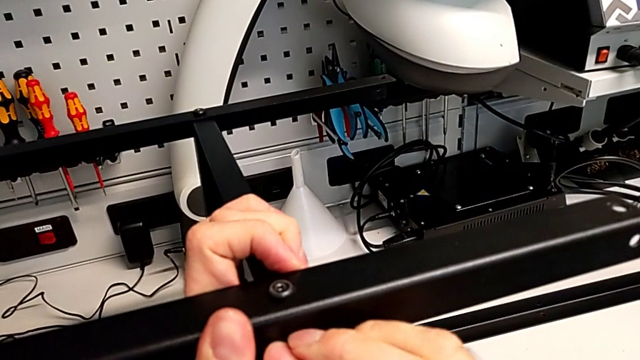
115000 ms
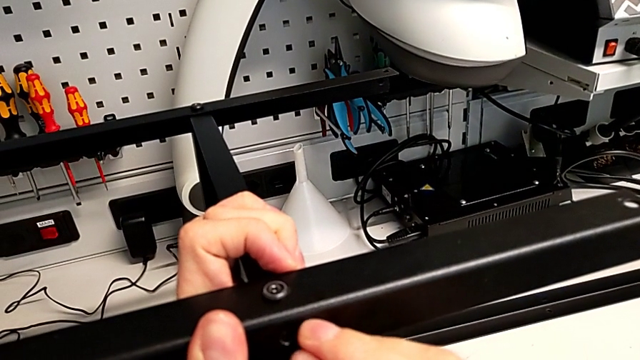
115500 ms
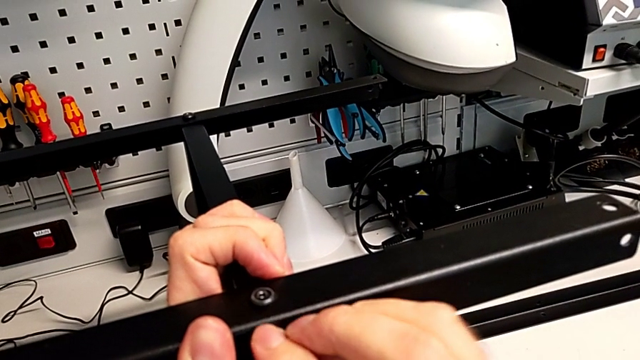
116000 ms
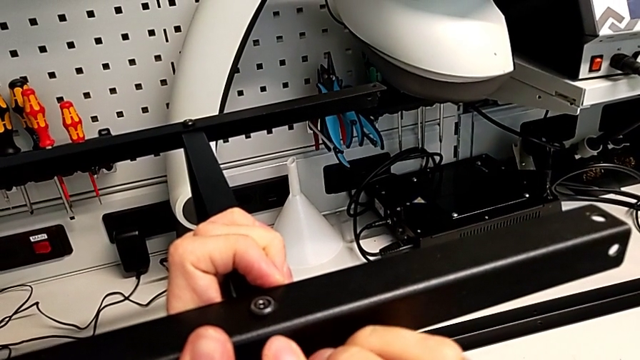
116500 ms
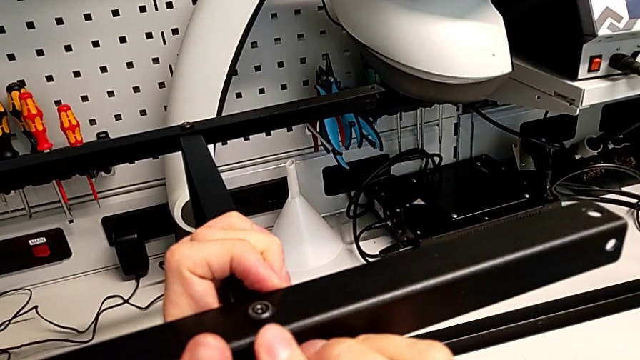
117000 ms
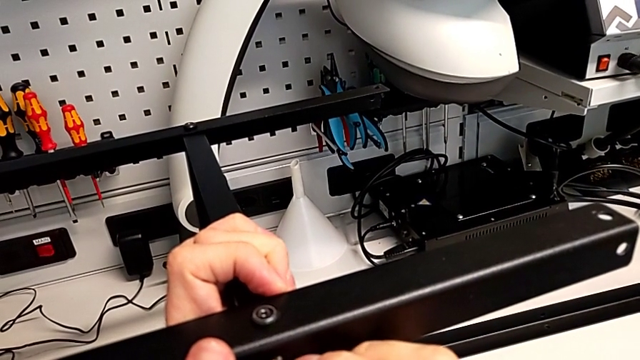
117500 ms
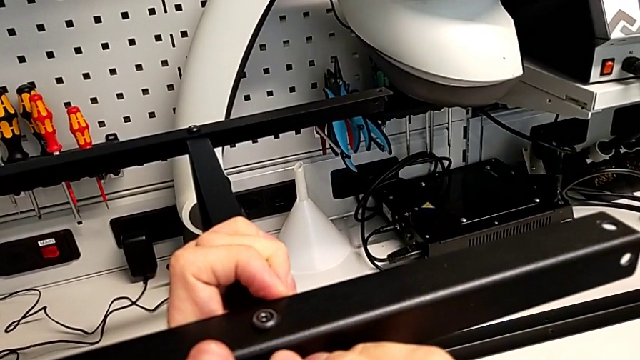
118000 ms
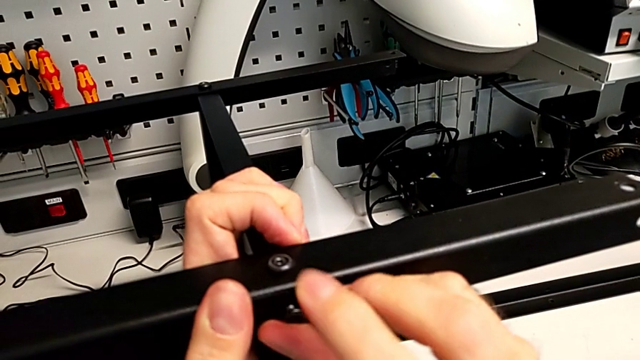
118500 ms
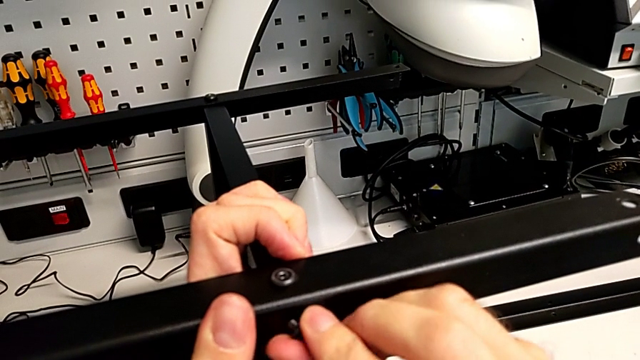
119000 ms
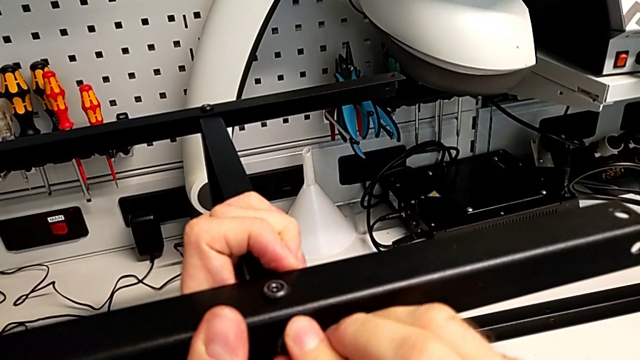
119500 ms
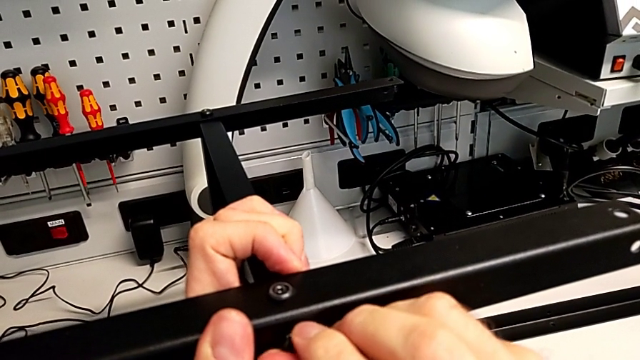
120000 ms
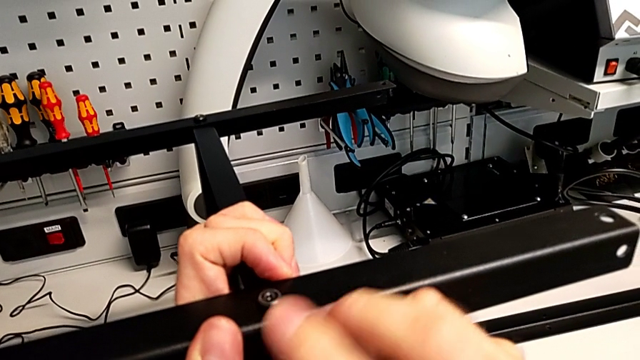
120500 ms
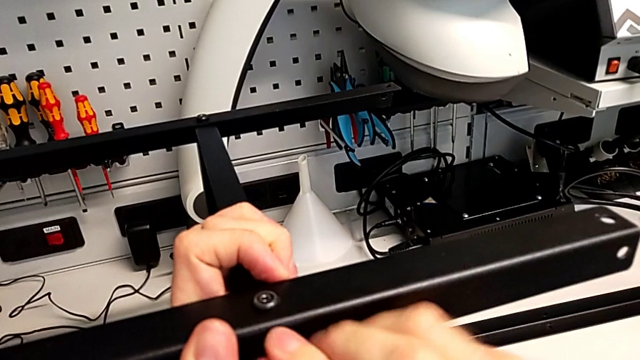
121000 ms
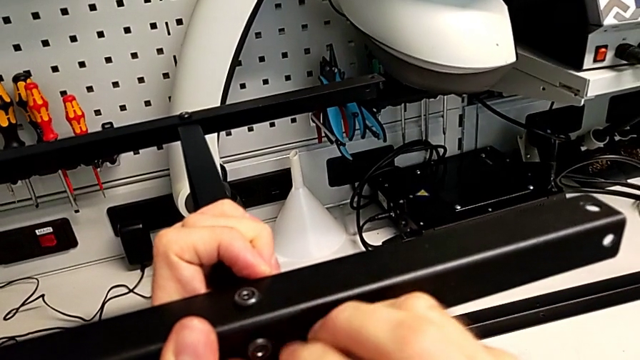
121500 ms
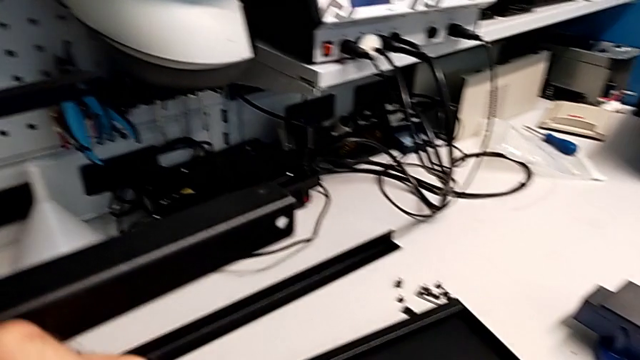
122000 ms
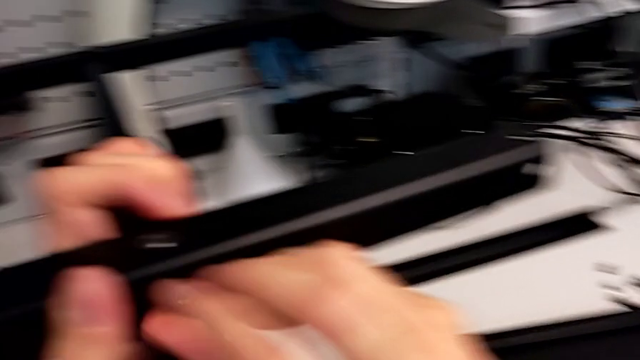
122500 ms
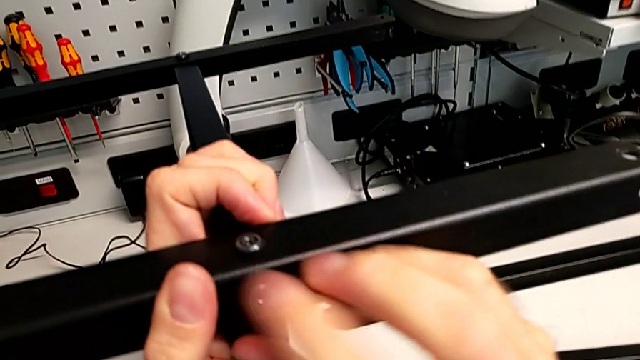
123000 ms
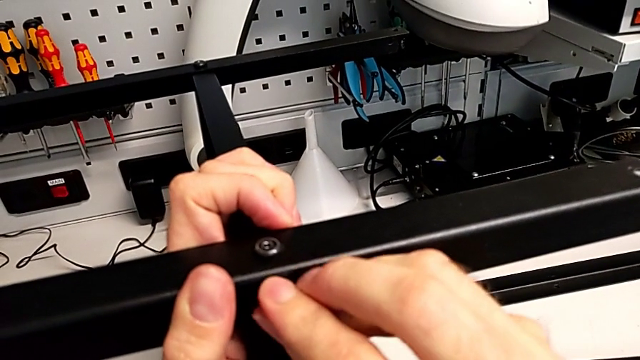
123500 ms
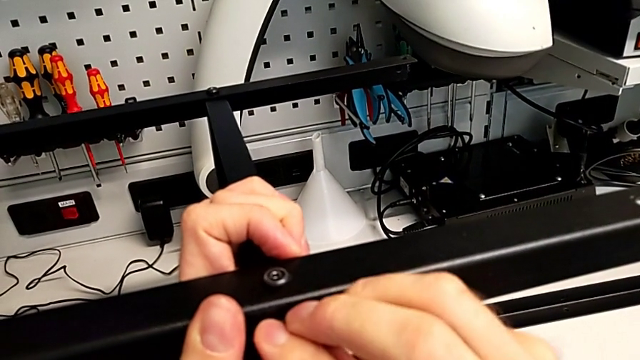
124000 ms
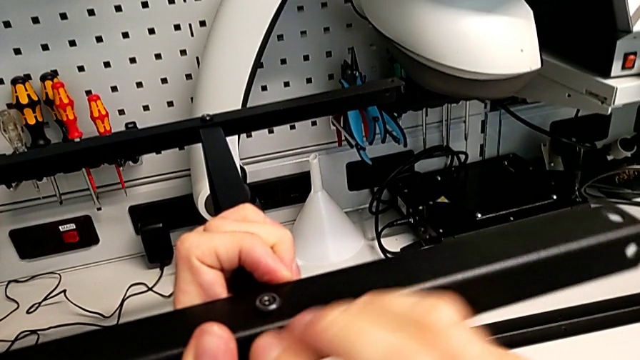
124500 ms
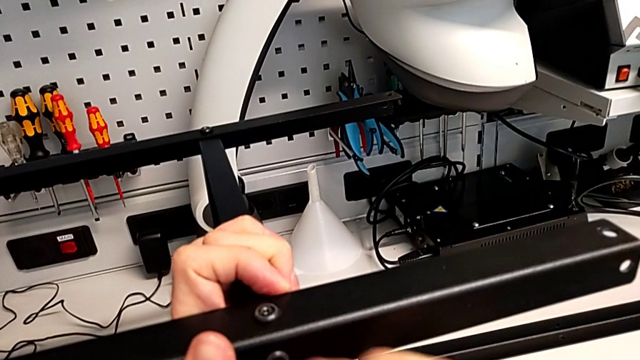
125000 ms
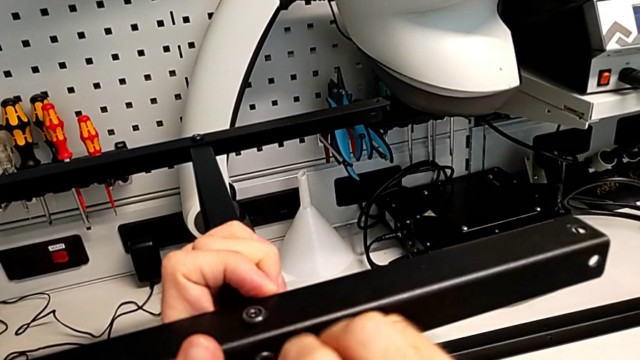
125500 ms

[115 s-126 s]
The camera wearer is screwing the second leg to the middle layer. They keep inserting the hex socket head and screw it.

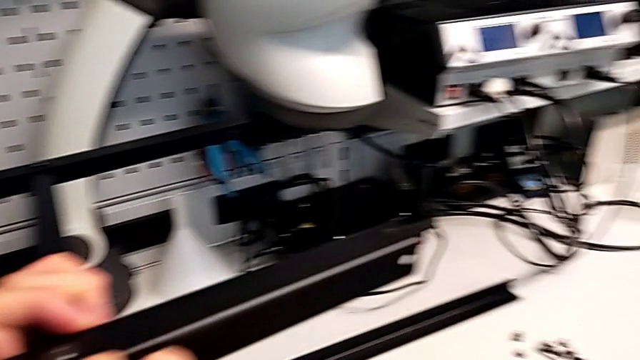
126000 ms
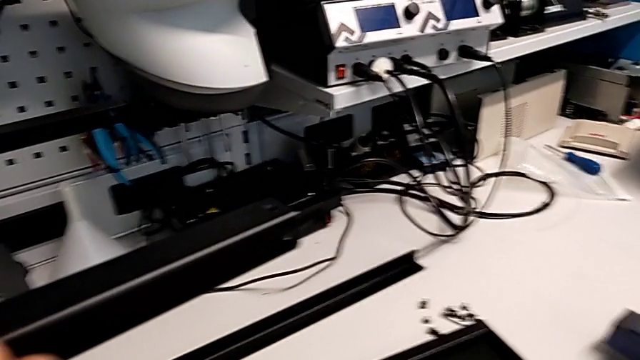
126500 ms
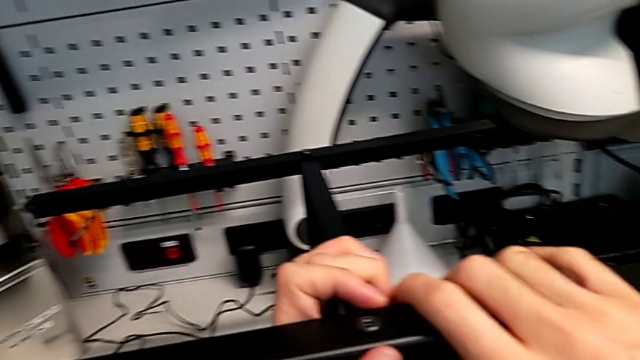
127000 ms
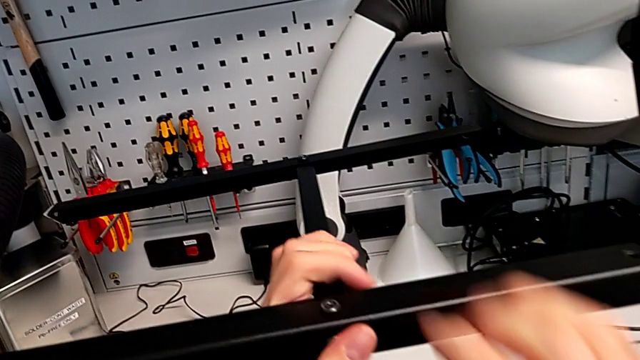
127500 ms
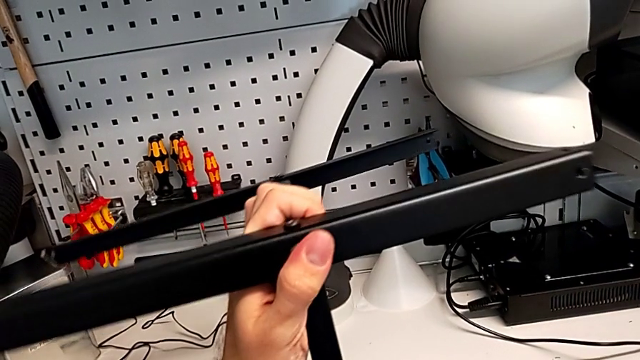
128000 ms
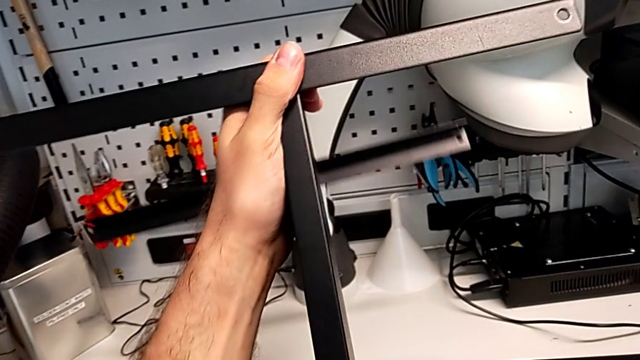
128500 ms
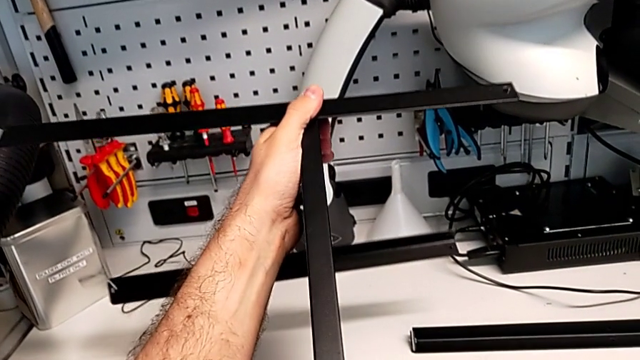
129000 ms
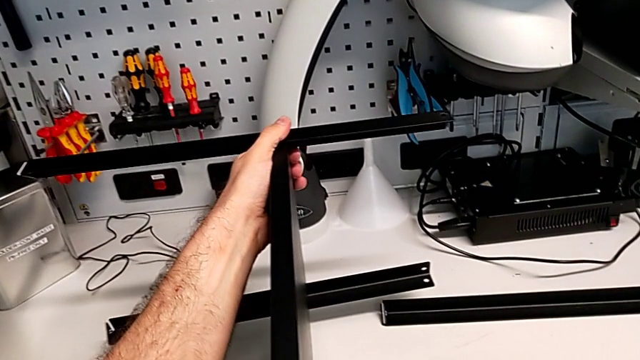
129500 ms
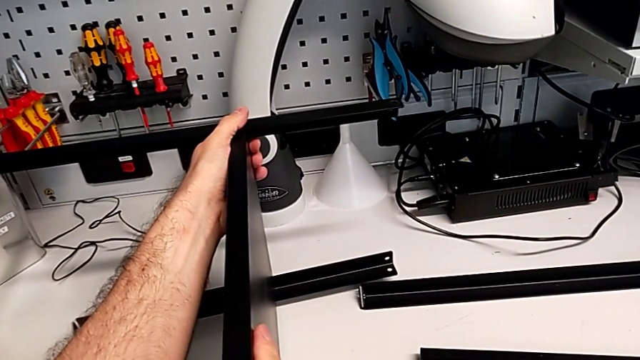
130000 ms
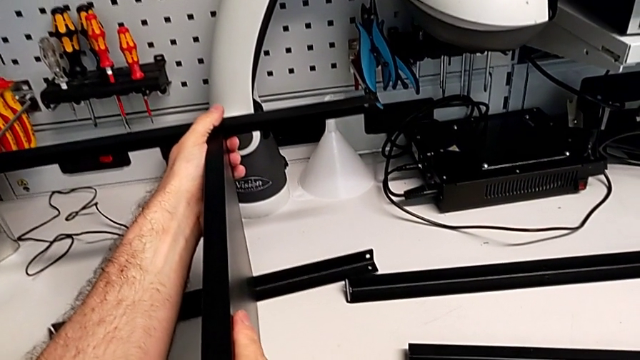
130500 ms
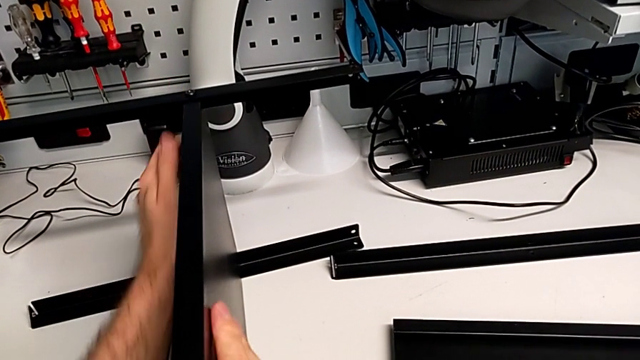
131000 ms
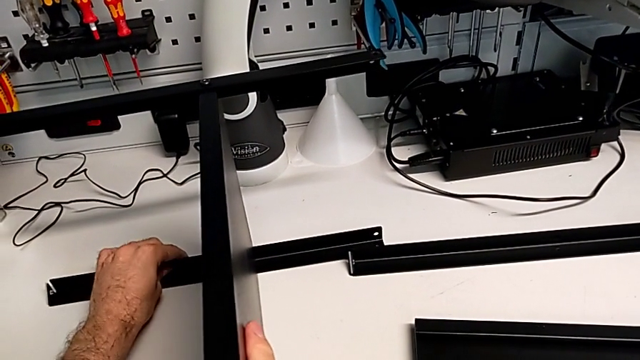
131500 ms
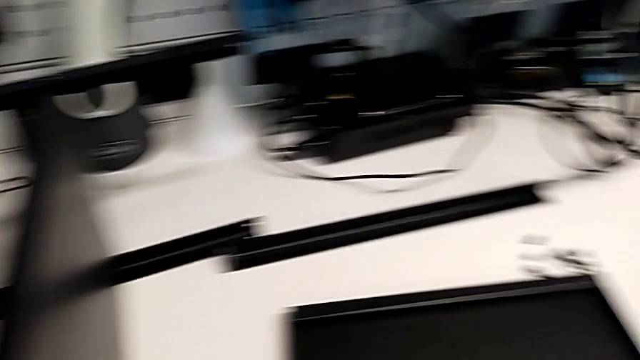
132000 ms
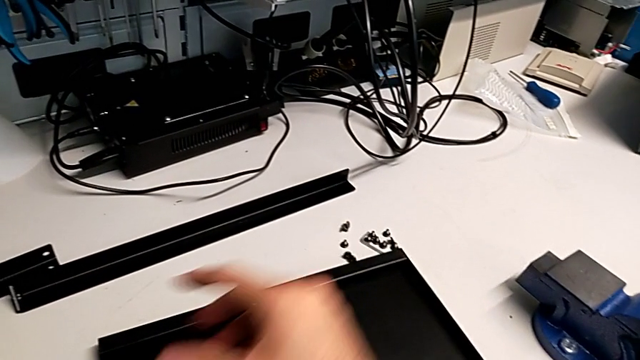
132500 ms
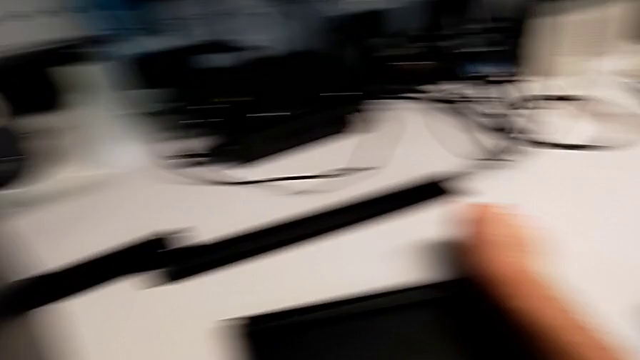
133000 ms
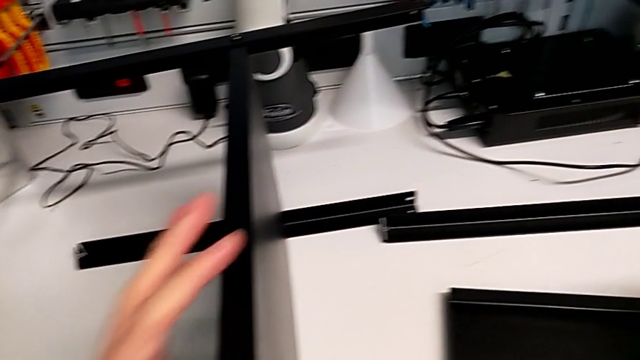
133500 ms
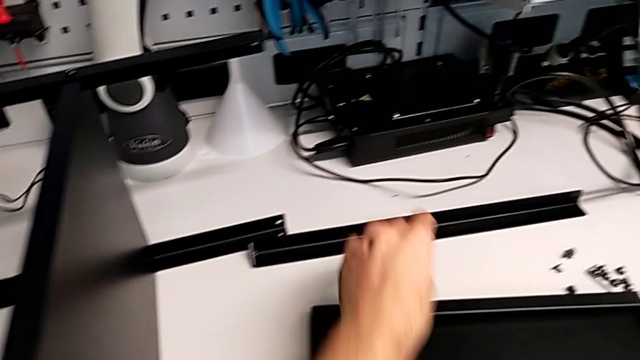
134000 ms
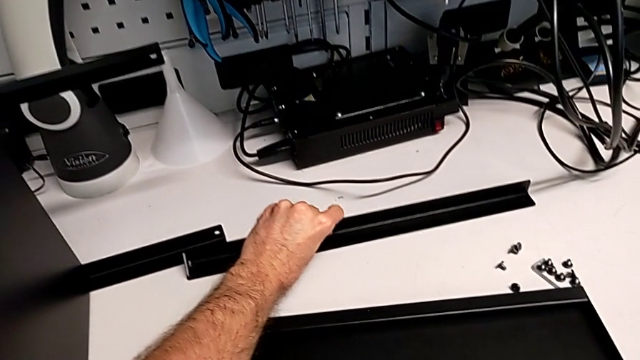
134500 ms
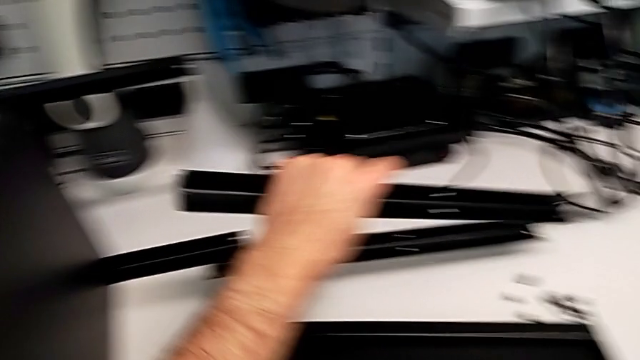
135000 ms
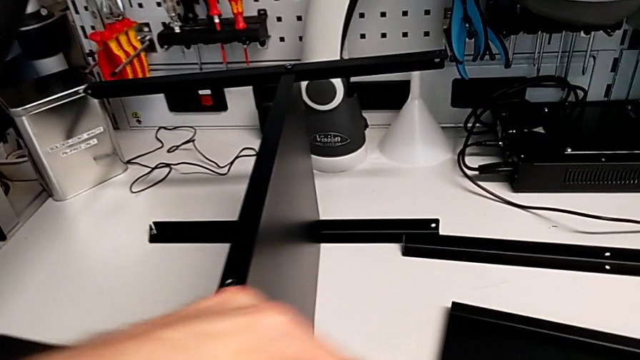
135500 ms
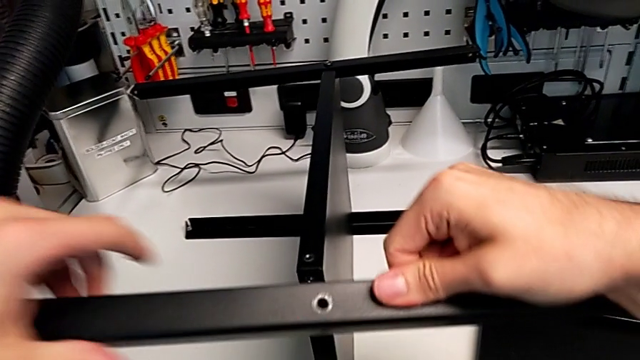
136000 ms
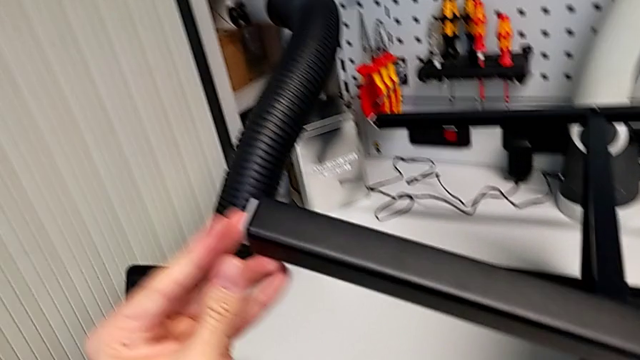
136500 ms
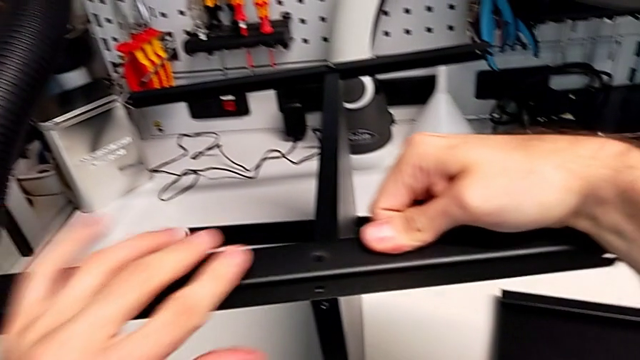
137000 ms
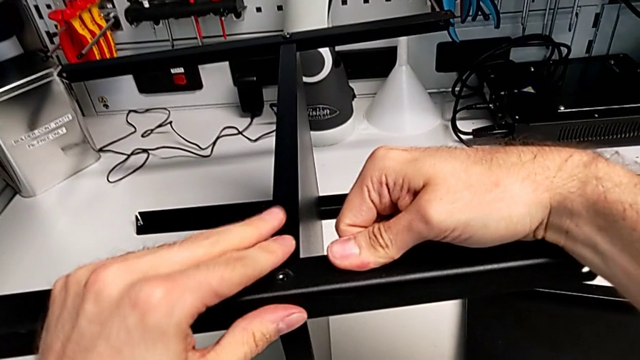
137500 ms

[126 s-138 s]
The camera wearer is screwing the third leg onto the middle layer. They rotate the nightstand, grab the hex socket head, grab the leg and align it.
